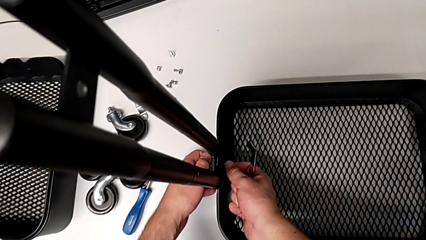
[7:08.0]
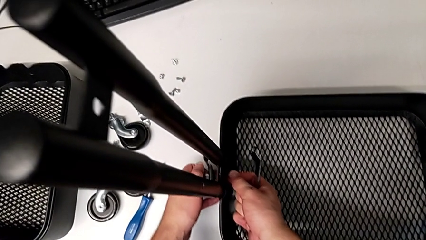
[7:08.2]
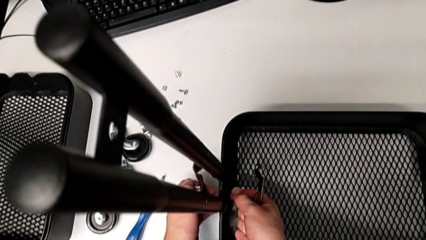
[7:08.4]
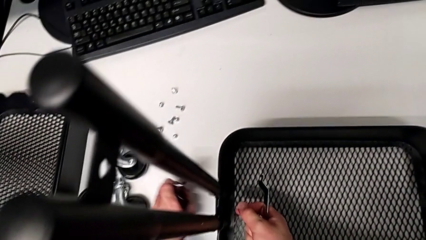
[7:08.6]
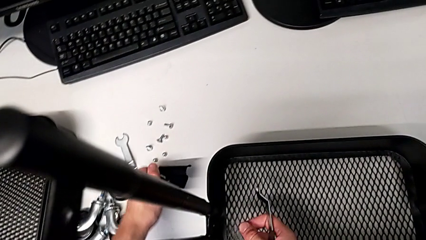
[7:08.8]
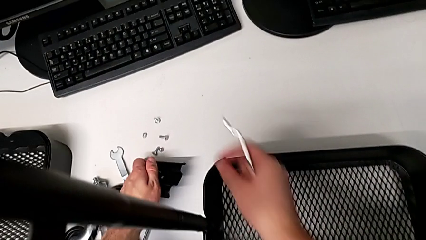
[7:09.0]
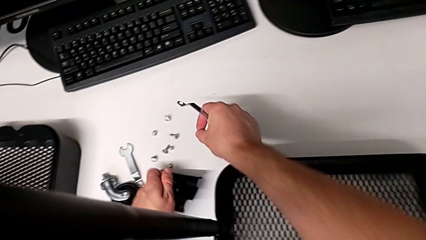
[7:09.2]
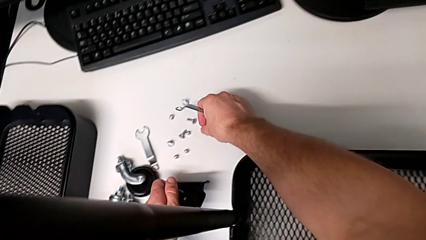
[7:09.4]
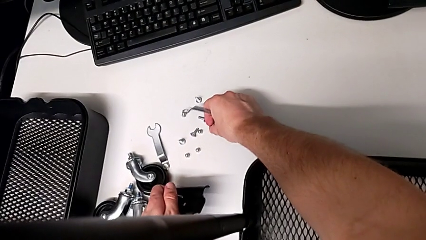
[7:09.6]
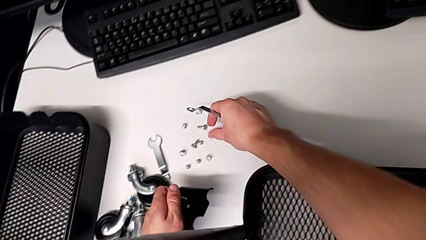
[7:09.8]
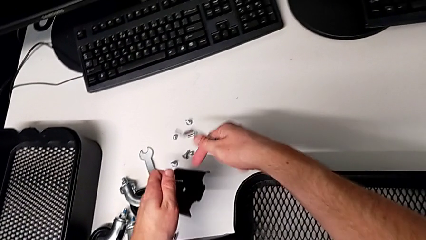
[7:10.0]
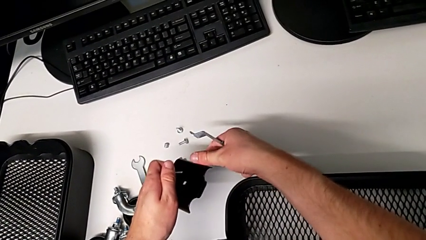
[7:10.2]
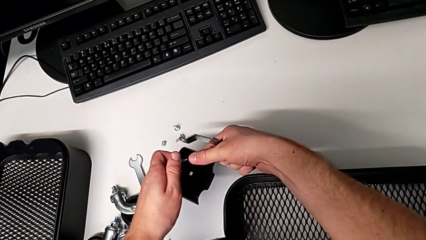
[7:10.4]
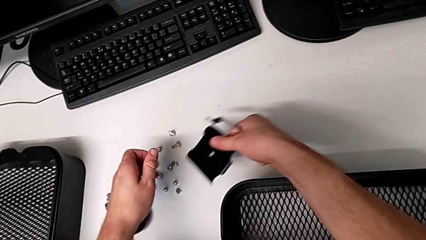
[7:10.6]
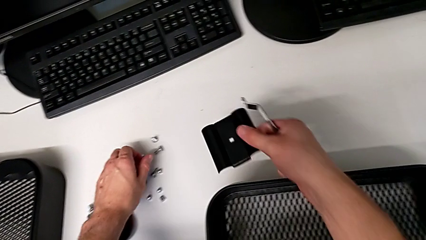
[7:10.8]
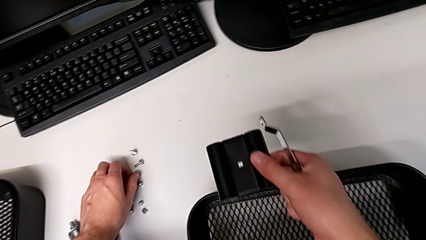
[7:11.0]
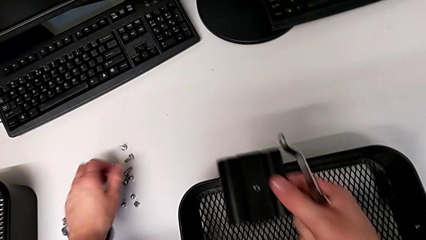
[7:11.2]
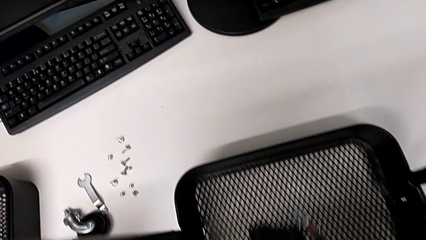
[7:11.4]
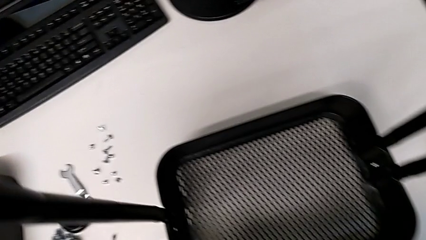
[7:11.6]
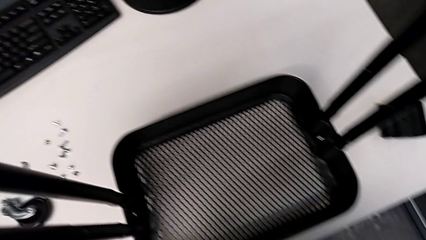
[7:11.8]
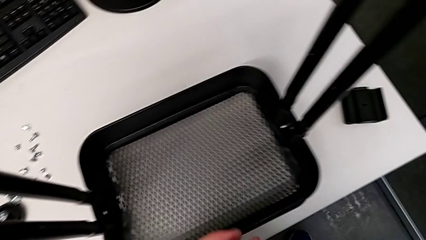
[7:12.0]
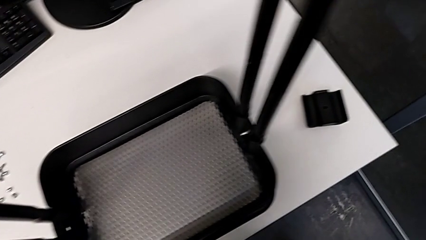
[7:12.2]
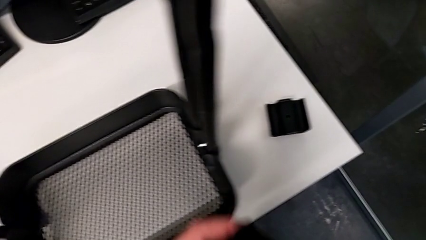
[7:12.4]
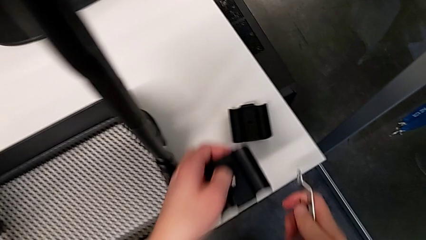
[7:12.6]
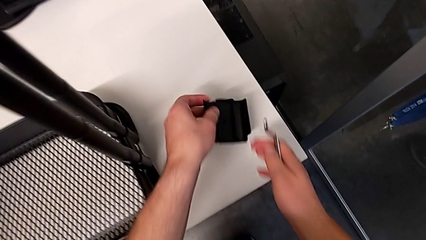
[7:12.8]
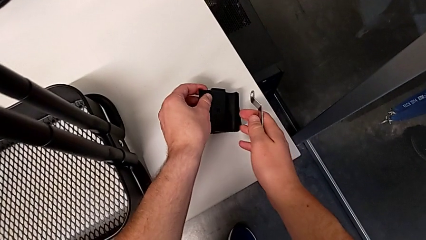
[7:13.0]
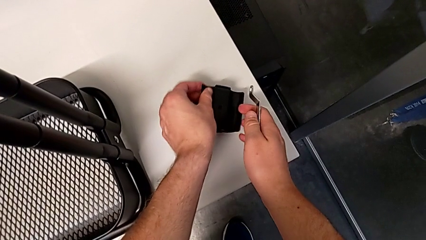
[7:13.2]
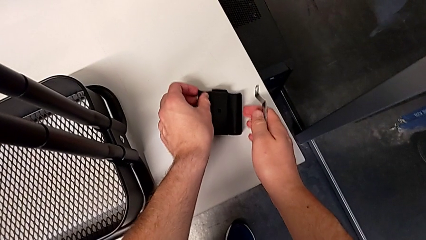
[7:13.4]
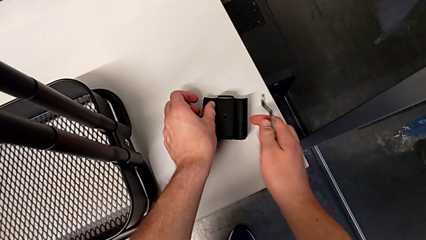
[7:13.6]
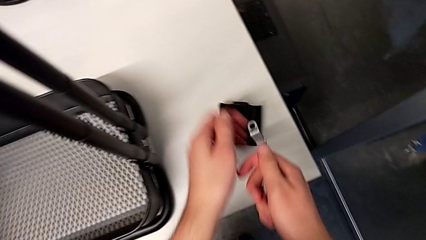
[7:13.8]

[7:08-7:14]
The camera wearer is unscrewing the left bracket of the bottom tray. They lift the fifth bracket, place the fifth hexagon cap nut, lift the fifth bracket, place the fifth screw, lift the fifth bracket and place it.

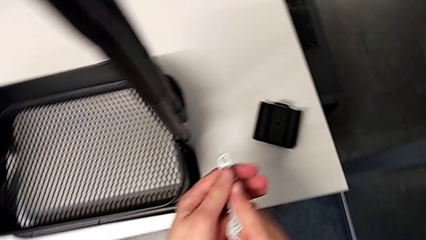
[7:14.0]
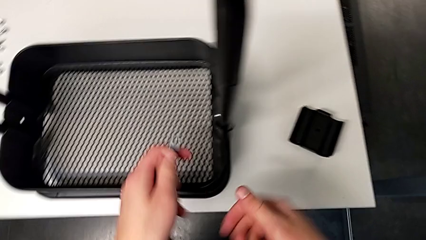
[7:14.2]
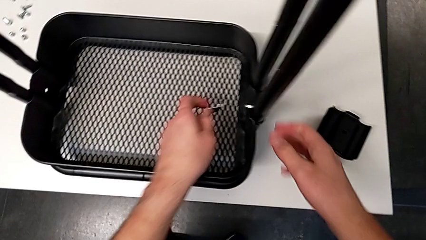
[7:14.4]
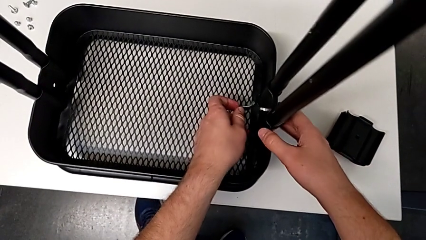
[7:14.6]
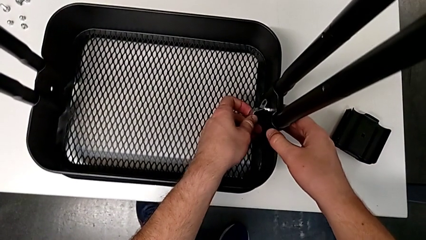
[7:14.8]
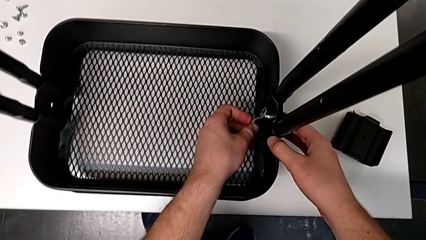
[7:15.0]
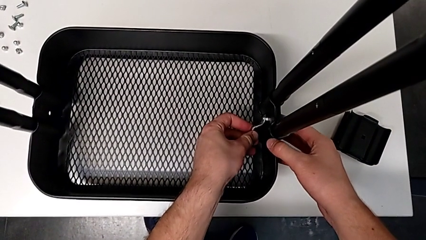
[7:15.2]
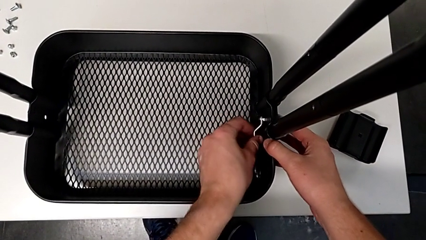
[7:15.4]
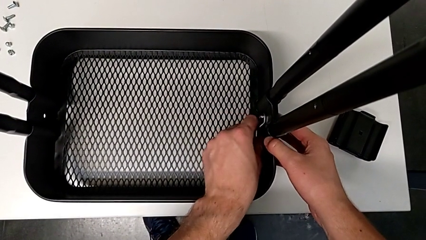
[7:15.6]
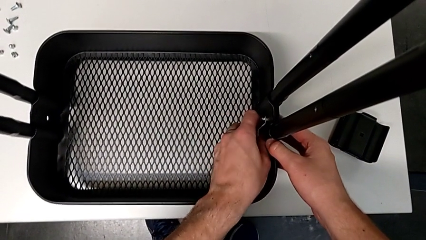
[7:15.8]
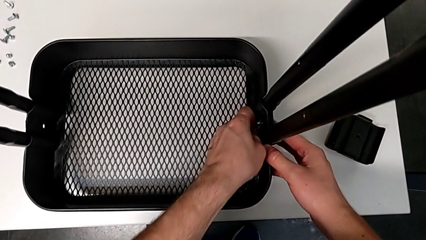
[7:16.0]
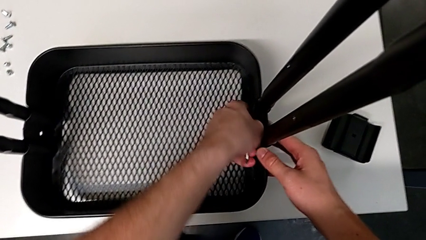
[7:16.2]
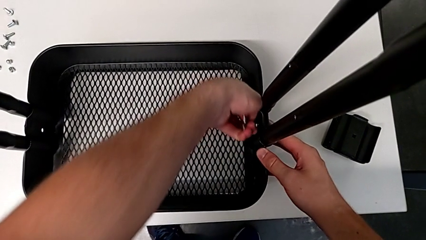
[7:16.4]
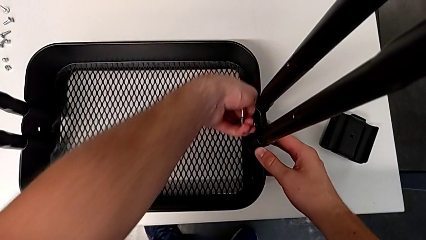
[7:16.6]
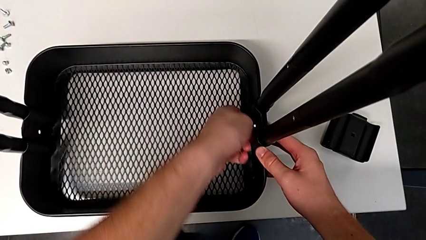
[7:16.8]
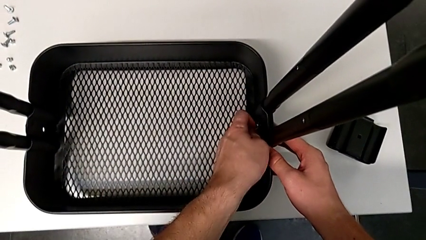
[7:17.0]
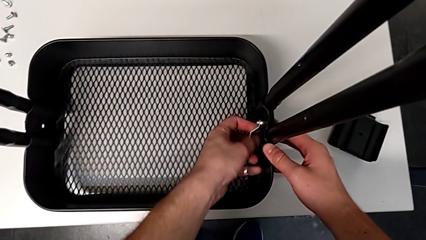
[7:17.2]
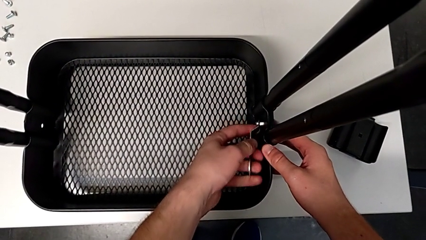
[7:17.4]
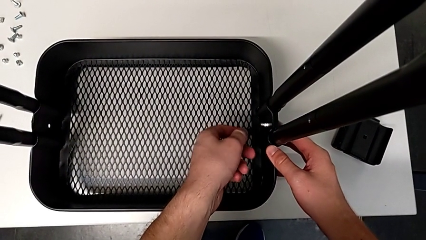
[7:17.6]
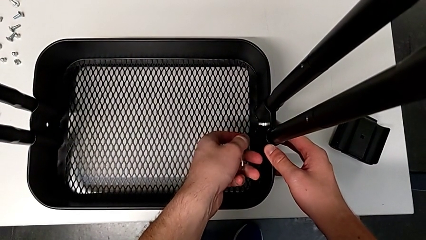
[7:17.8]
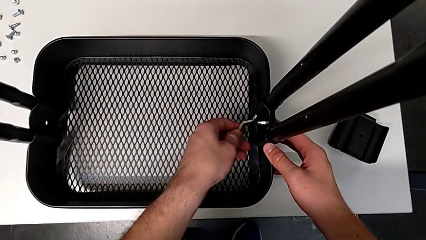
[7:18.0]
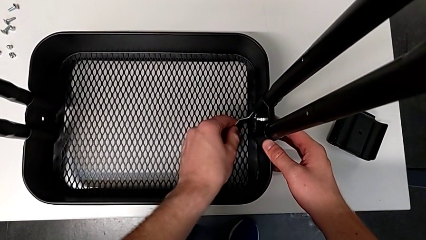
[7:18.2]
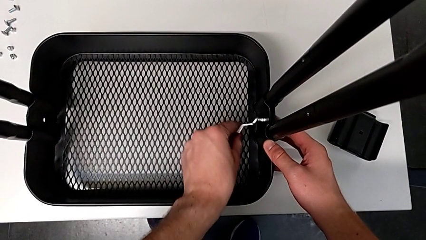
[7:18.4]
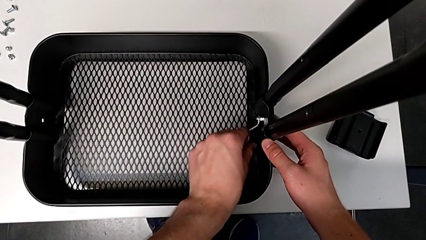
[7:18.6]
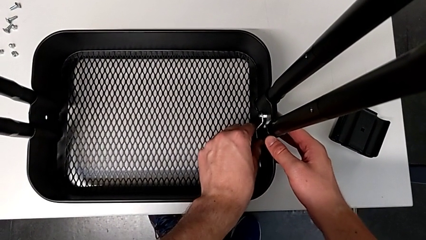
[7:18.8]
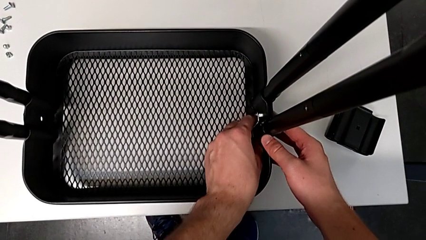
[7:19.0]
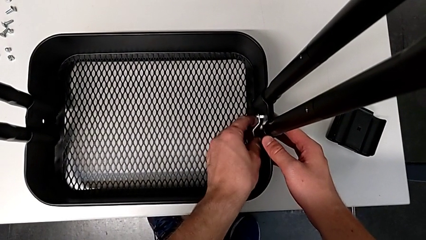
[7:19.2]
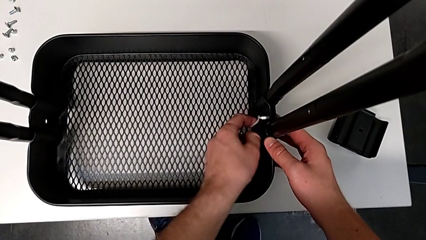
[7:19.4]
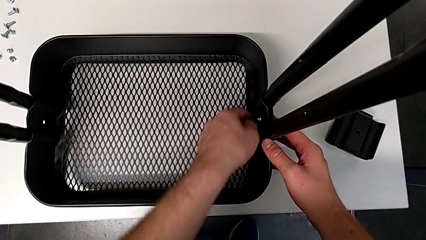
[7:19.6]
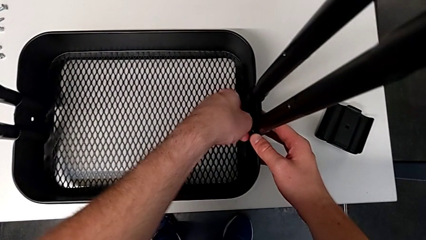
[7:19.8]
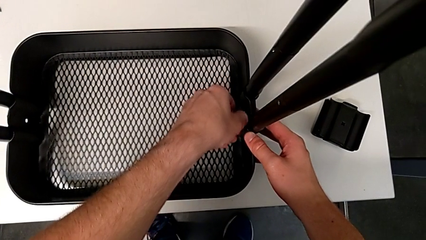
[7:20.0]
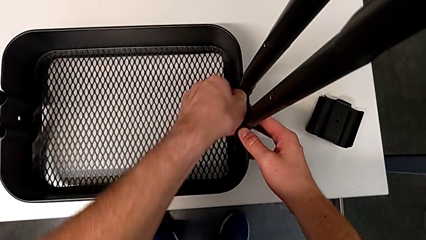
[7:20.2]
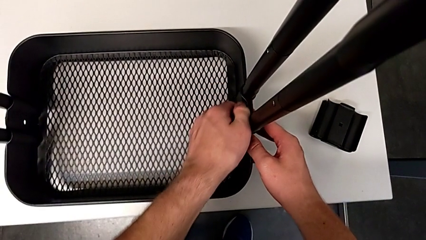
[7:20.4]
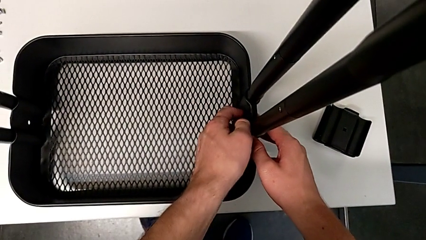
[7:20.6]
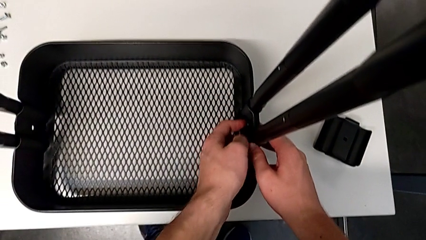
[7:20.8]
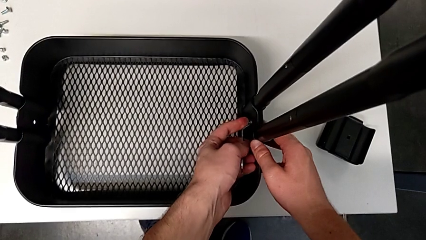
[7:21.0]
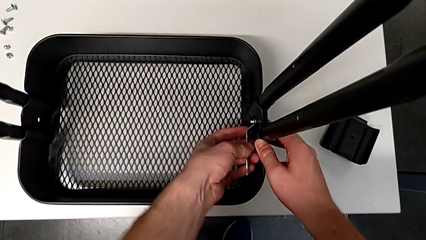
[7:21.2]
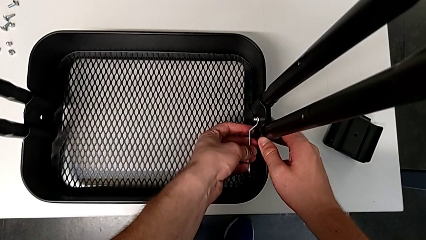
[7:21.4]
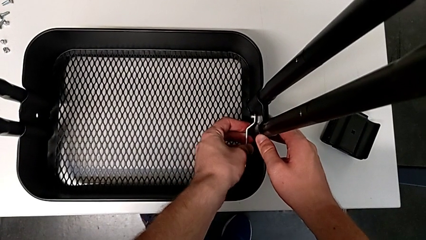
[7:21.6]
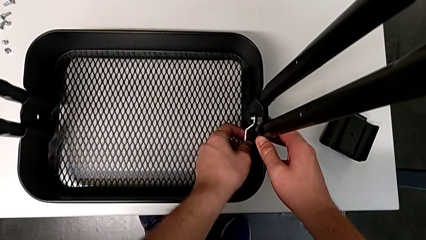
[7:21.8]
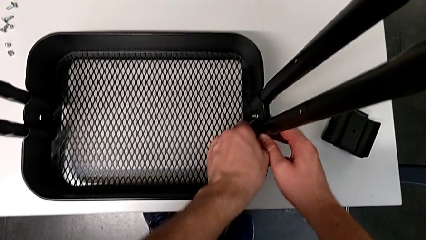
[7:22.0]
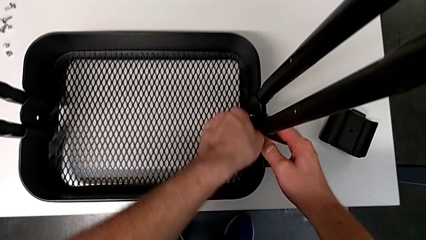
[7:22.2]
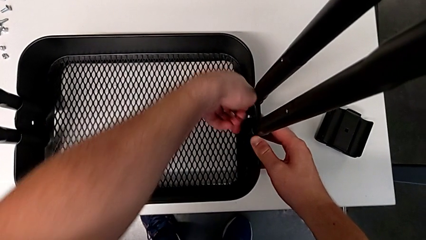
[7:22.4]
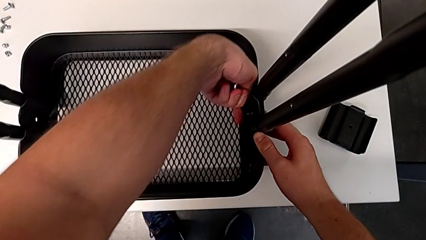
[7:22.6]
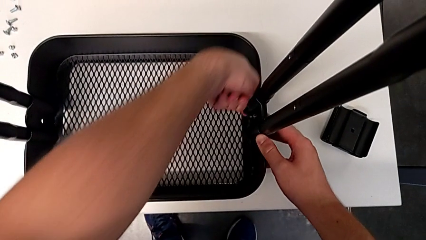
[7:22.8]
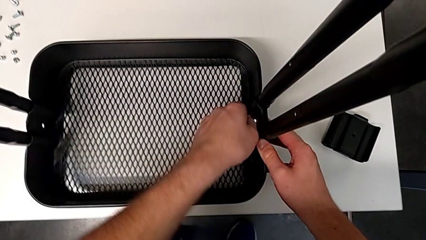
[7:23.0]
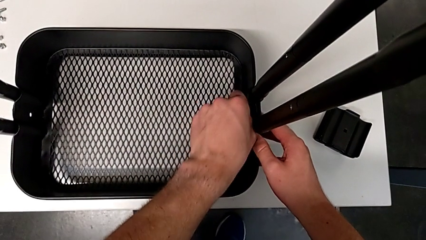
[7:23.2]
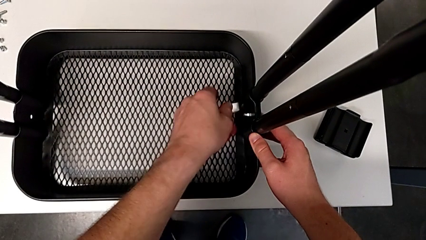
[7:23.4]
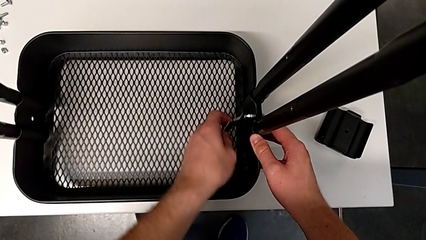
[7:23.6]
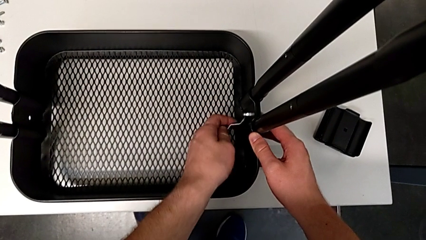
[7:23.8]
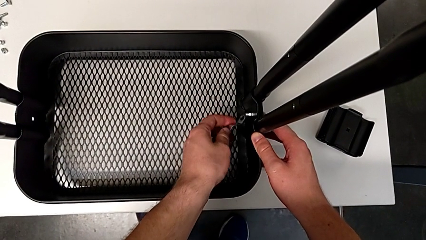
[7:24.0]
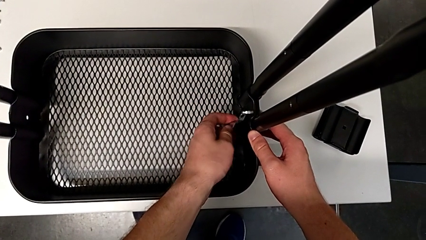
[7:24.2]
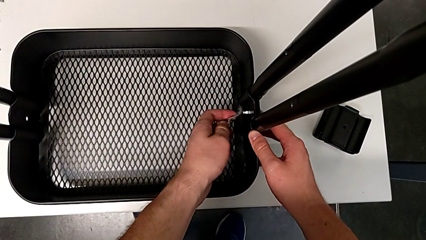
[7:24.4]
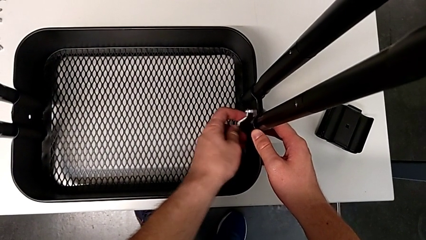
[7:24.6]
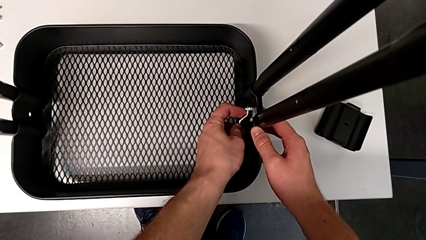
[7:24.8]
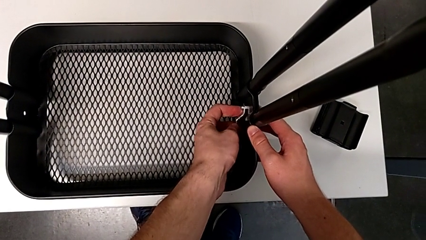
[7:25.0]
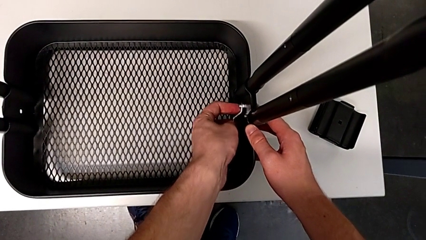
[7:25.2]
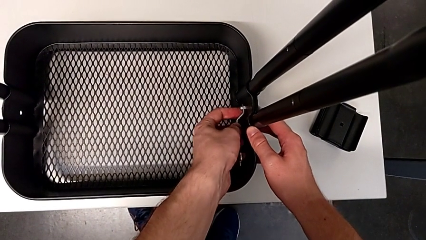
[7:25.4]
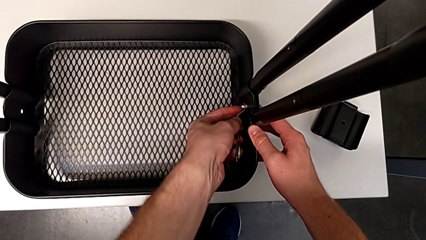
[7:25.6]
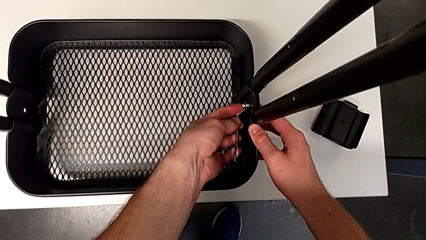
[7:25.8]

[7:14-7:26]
The camera wearer is unscrewing the right bracket of the bottom tray. They approach the sixth bracket, grab the second leg, insert the sixth hexagon cap nut and begin to unscrew the sixth screw.
